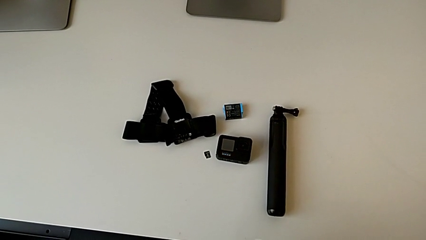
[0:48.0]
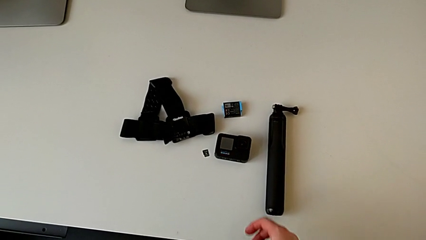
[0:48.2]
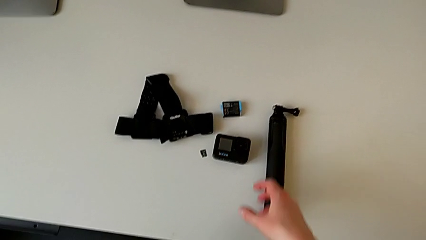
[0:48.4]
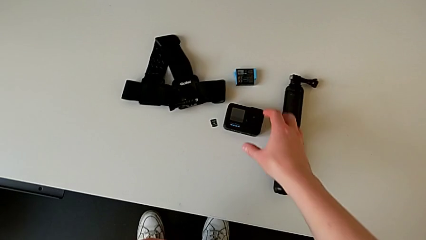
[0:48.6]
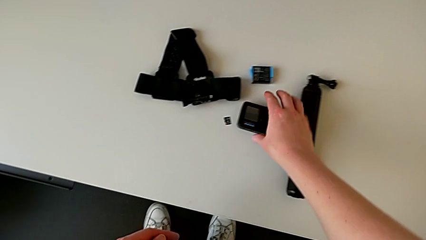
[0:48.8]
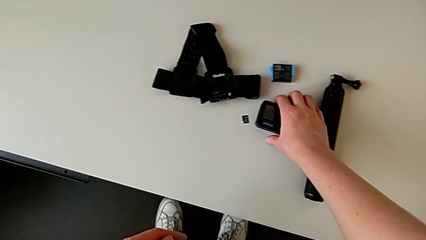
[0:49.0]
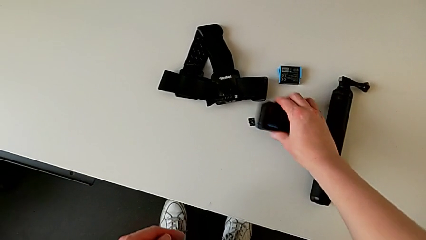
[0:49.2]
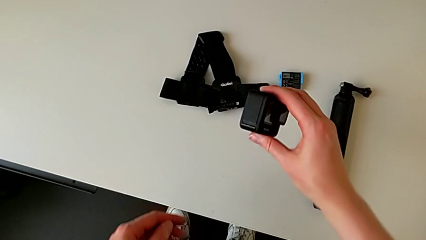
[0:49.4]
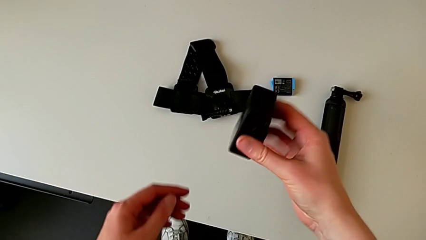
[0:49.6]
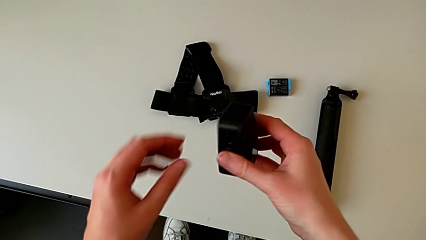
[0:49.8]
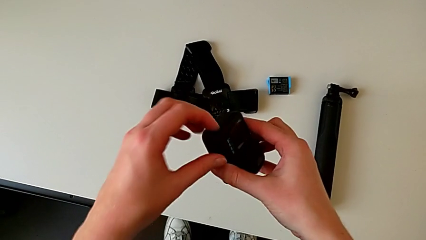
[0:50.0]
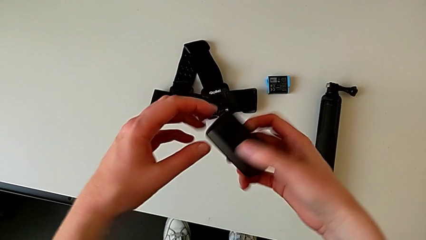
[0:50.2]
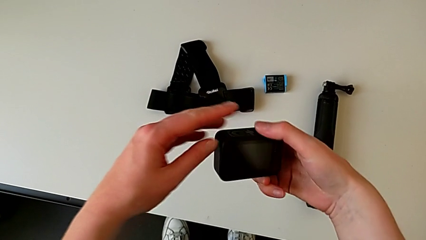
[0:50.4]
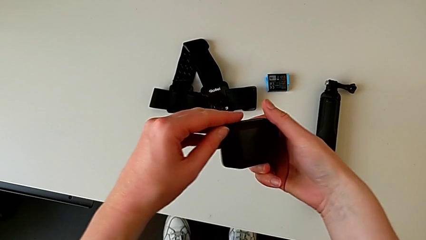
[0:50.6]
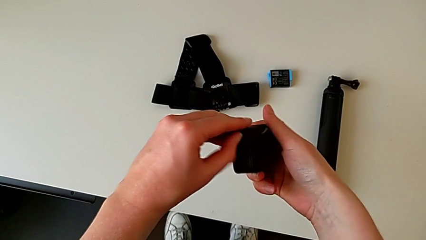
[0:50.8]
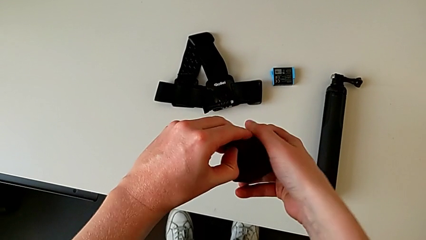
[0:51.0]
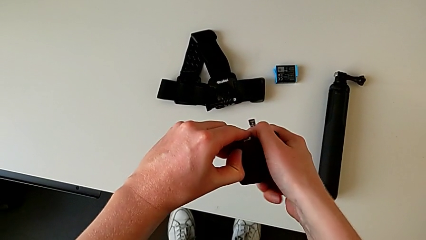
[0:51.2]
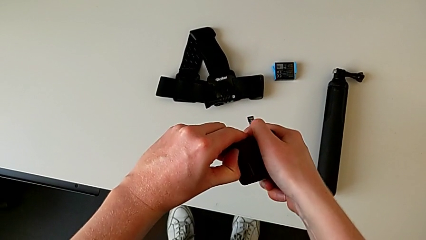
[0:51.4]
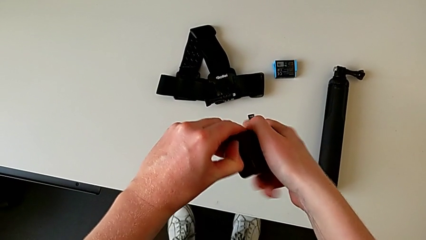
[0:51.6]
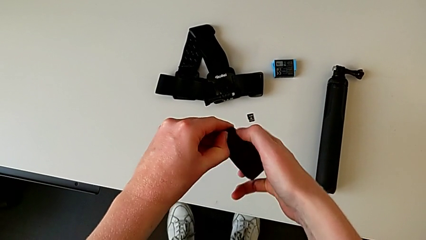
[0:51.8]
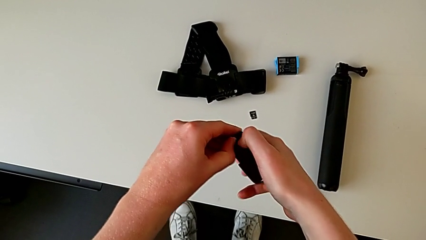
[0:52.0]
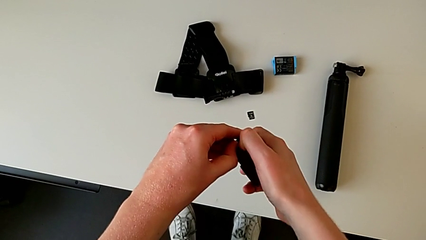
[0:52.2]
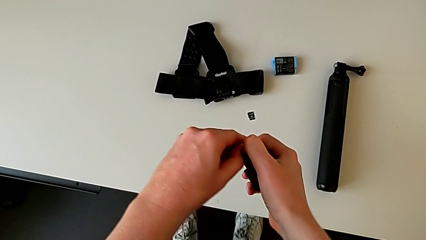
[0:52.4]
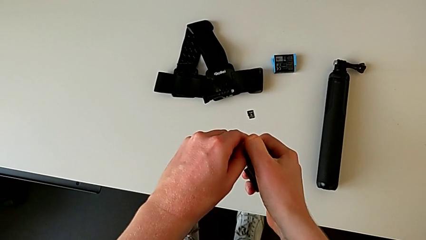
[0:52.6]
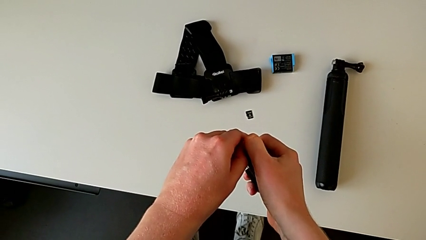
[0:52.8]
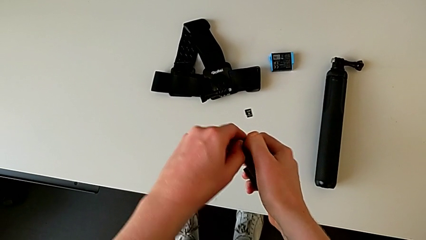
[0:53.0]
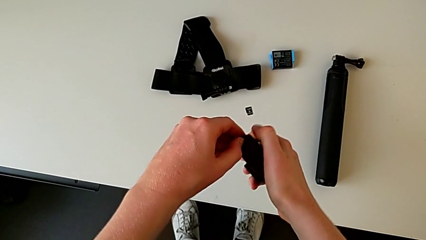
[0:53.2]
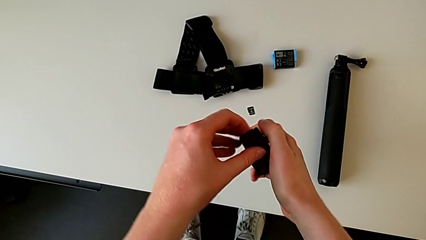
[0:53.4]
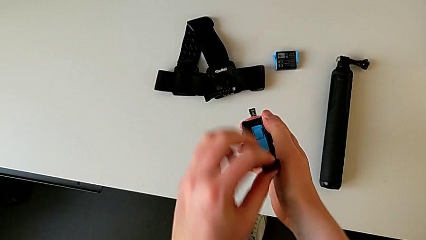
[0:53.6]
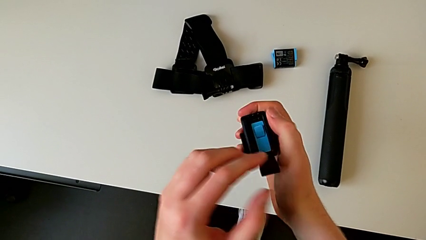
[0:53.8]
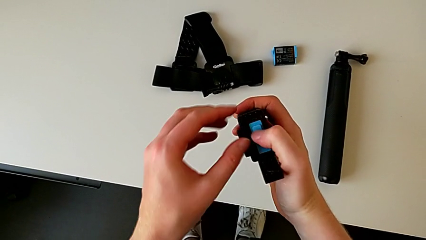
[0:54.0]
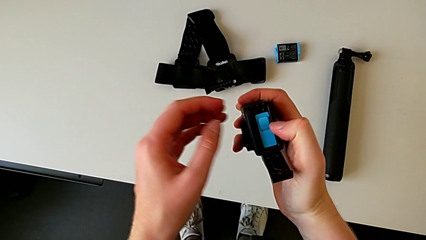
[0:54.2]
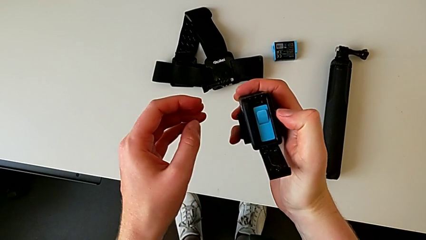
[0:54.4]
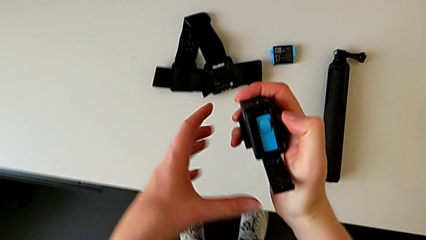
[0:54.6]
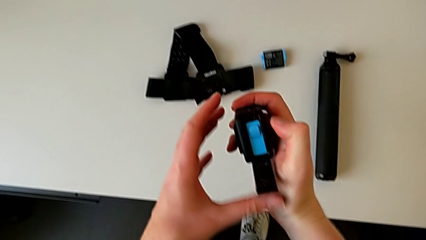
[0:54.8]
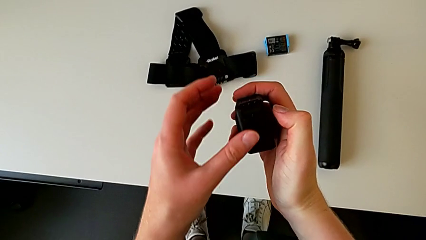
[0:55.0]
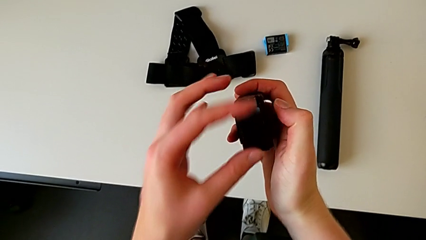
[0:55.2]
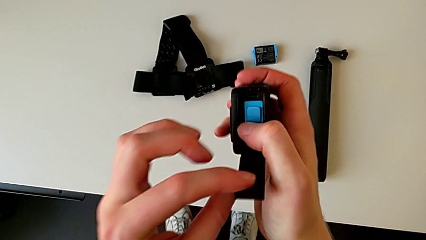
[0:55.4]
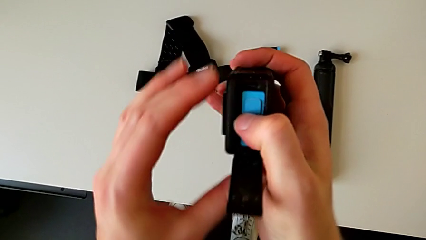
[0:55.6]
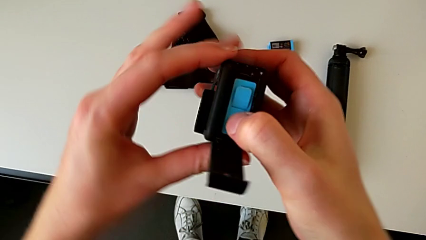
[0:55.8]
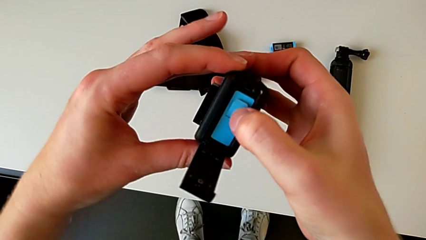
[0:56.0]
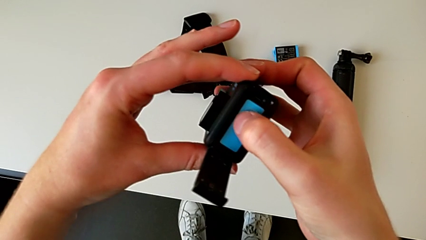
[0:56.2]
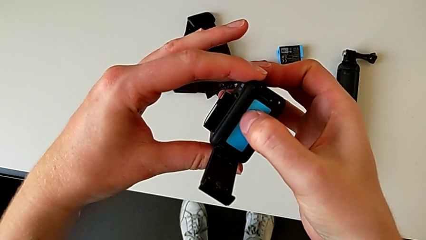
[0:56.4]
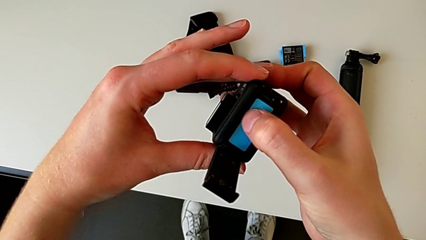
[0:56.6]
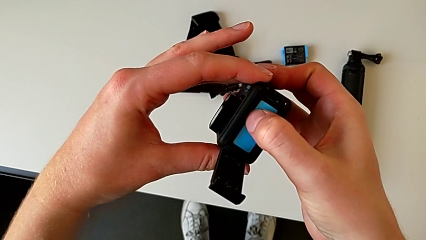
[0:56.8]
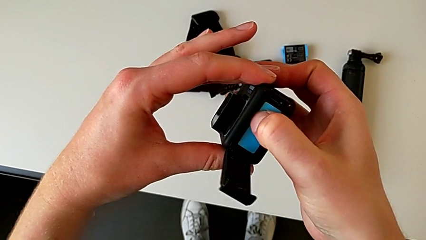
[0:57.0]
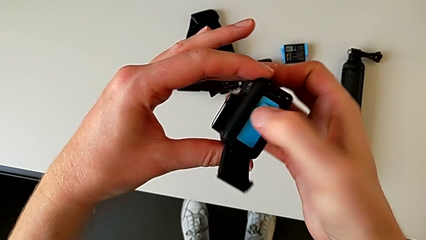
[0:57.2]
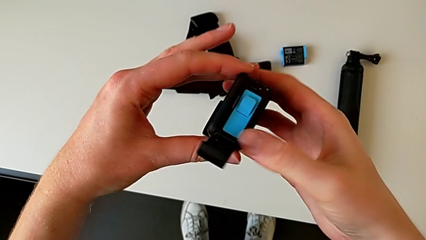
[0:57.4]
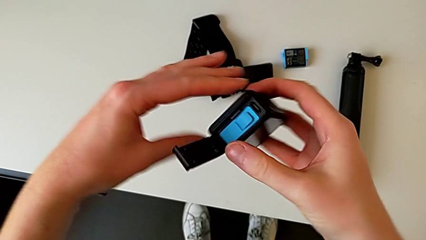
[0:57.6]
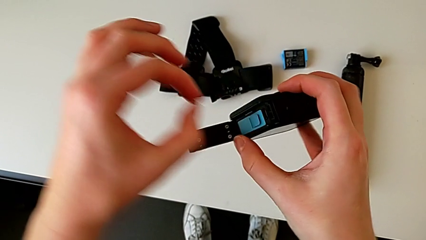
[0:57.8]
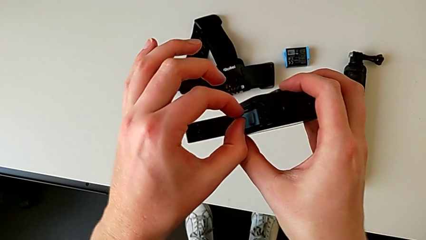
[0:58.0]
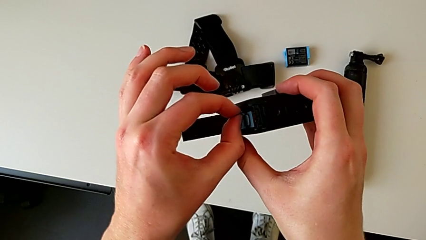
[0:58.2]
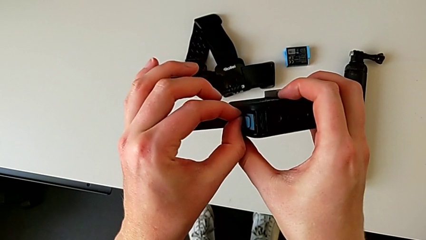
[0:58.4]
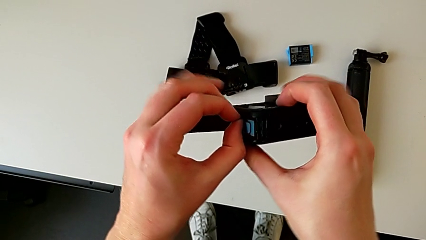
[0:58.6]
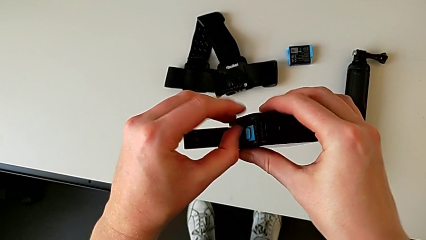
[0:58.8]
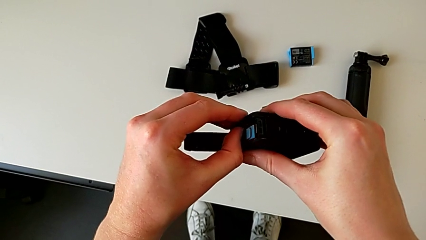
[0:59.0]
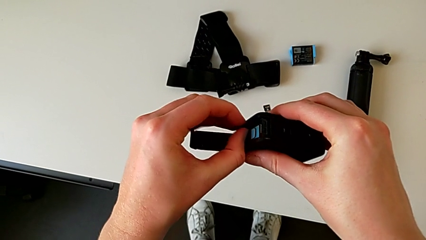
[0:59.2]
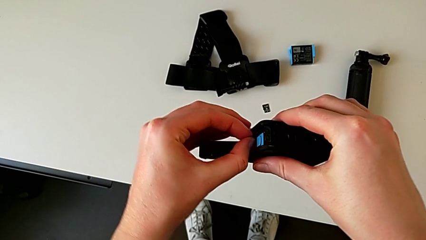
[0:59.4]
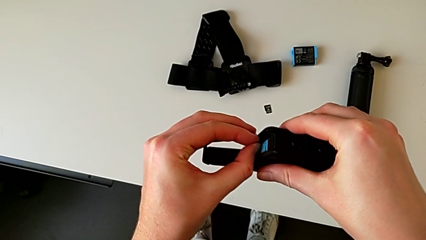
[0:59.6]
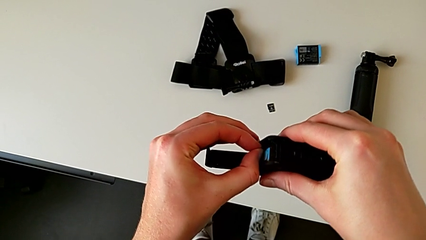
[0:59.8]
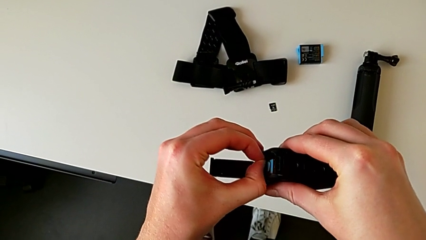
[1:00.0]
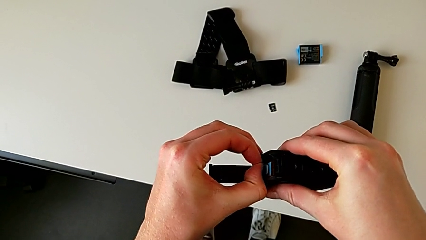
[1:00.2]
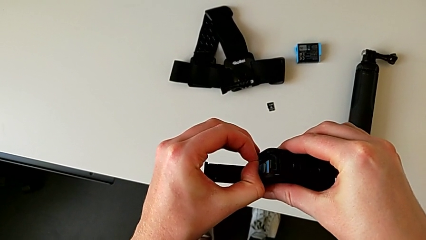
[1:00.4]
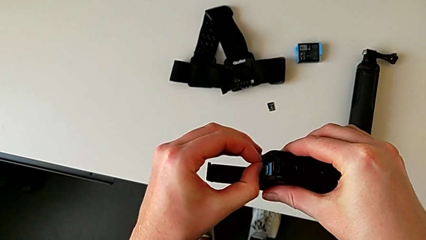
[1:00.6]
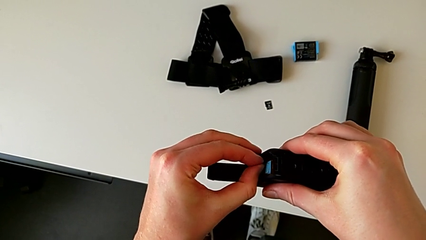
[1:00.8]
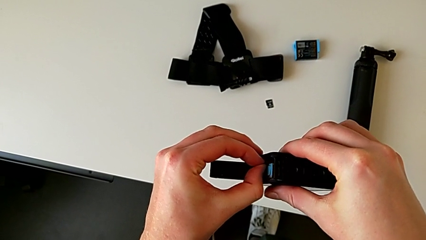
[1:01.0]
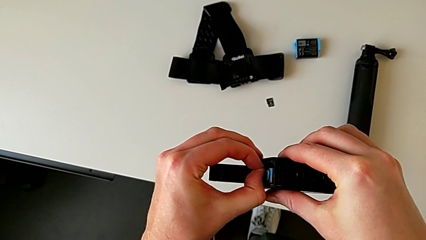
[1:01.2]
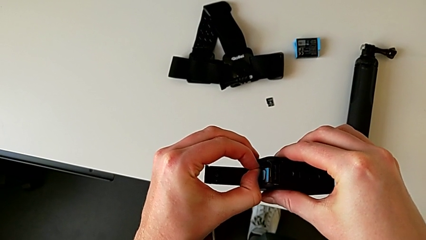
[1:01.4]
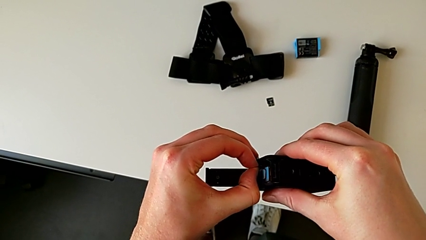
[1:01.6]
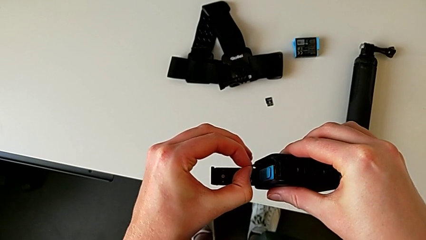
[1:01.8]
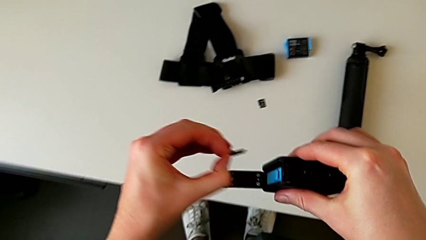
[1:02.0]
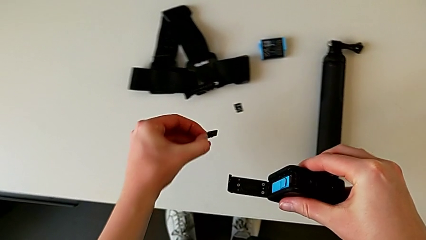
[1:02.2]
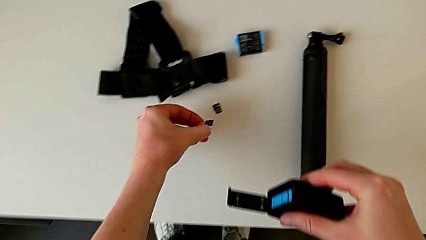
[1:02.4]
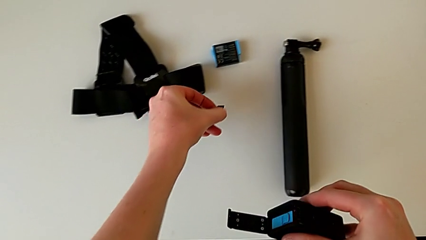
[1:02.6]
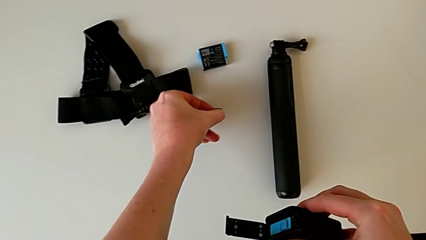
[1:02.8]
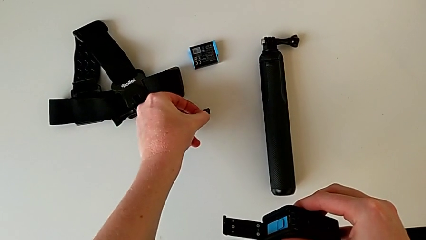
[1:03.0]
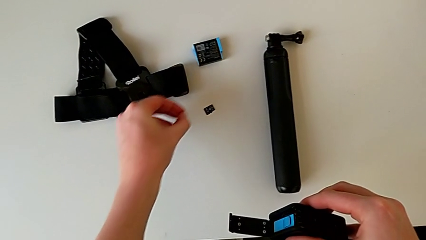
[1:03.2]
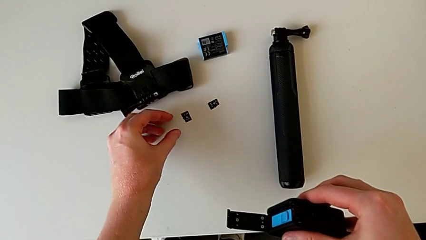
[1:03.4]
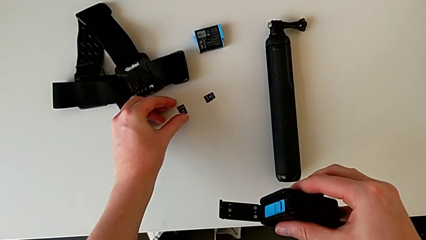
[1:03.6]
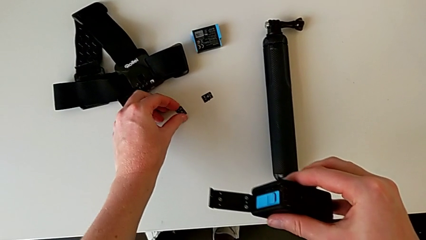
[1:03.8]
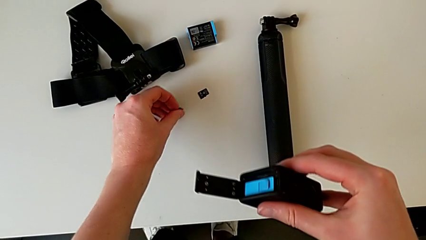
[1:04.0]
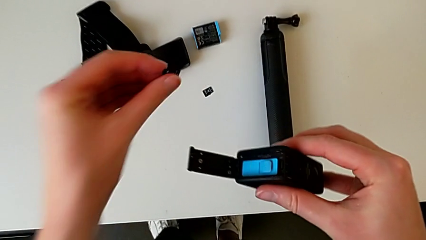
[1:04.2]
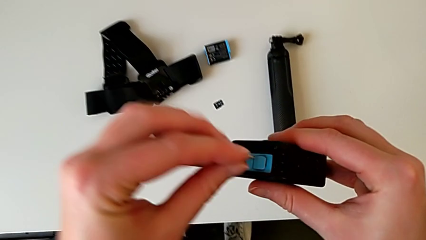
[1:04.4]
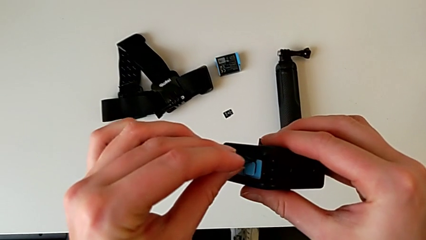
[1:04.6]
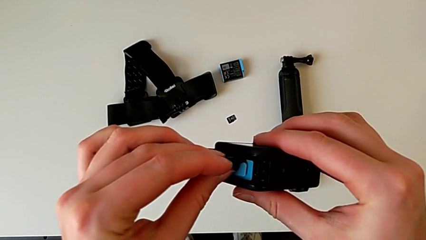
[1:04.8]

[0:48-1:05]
The camera wearer is changing their micro SD card. They lift the GoPro, open the battery door, press the SD card, withdraw it, place it, grab it and lift it.
